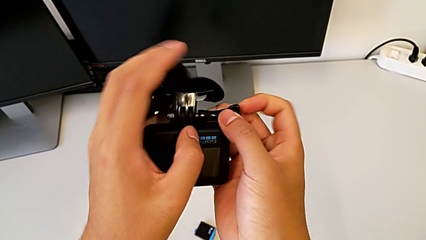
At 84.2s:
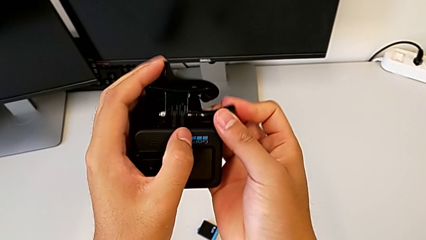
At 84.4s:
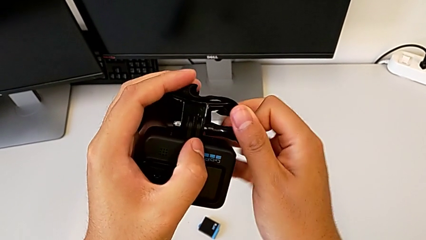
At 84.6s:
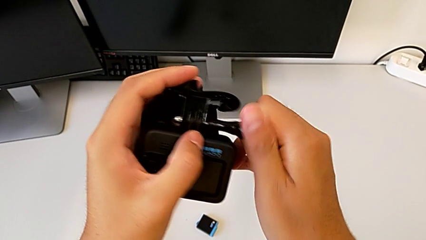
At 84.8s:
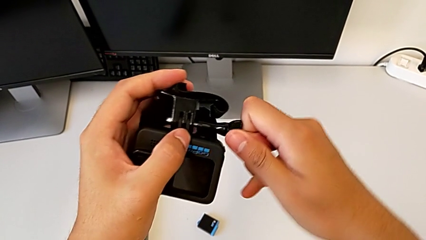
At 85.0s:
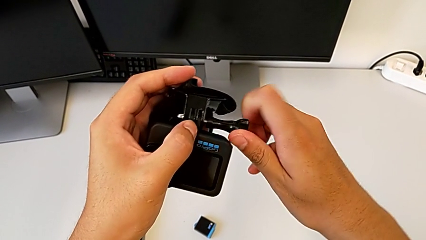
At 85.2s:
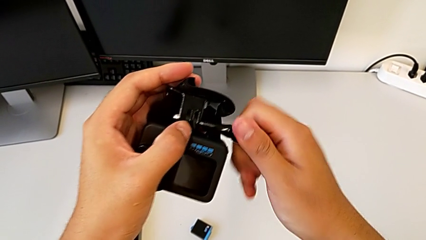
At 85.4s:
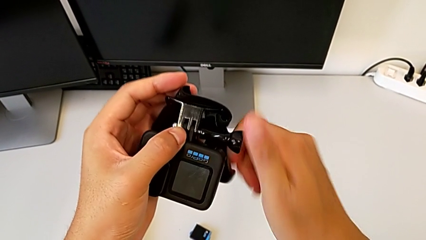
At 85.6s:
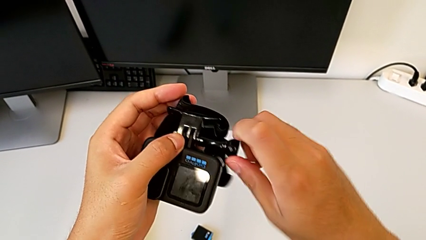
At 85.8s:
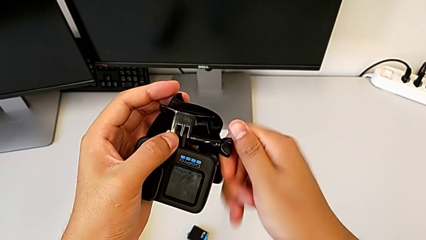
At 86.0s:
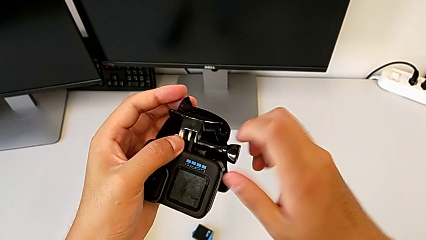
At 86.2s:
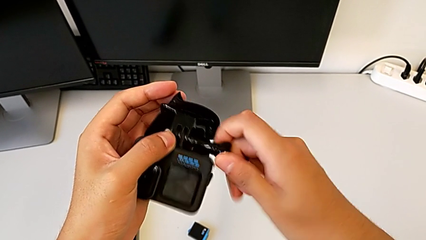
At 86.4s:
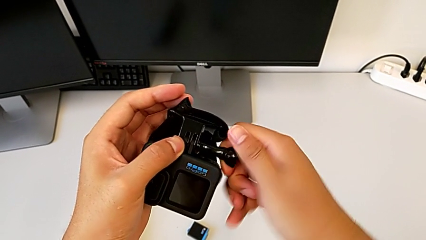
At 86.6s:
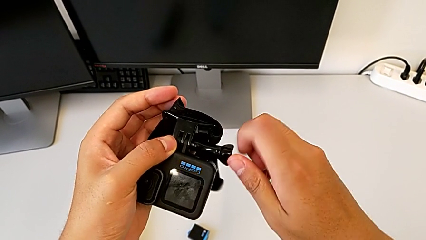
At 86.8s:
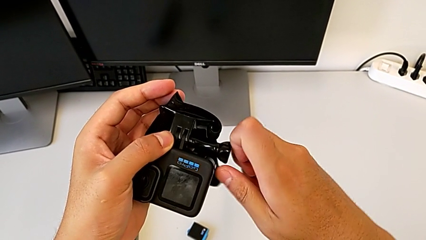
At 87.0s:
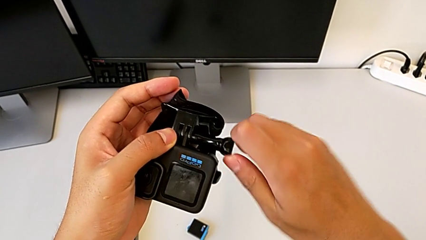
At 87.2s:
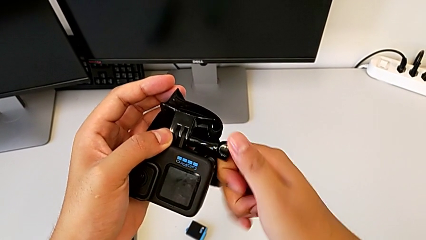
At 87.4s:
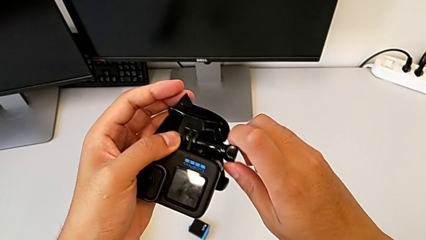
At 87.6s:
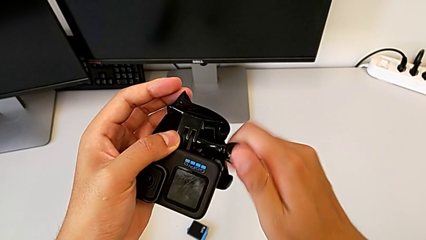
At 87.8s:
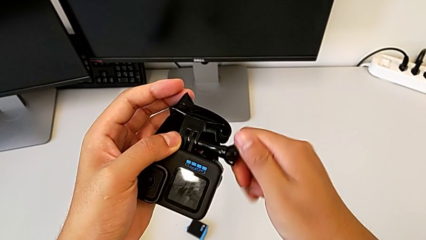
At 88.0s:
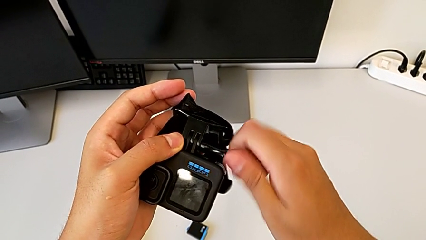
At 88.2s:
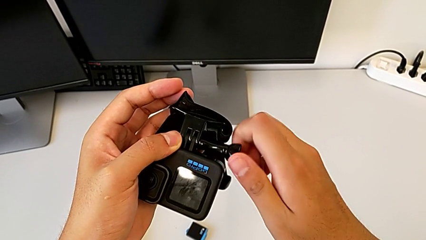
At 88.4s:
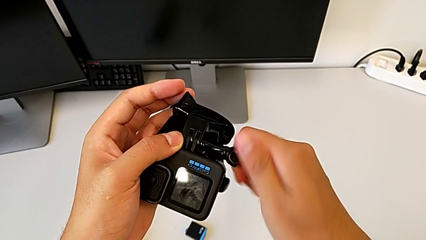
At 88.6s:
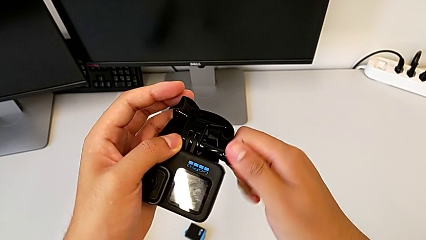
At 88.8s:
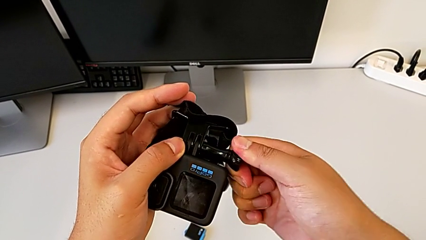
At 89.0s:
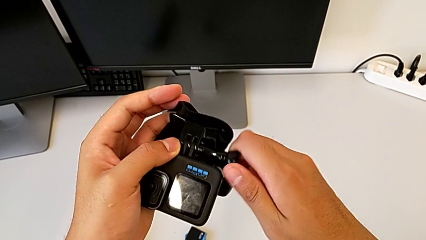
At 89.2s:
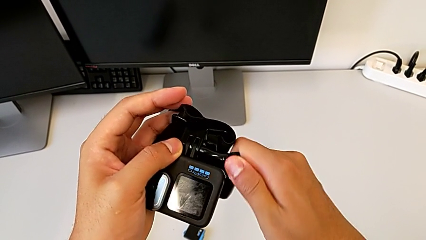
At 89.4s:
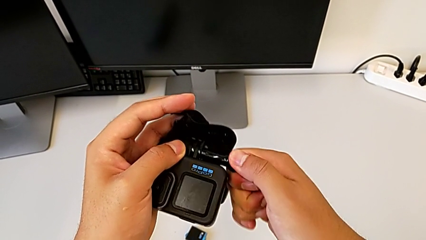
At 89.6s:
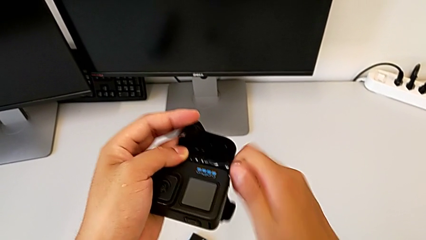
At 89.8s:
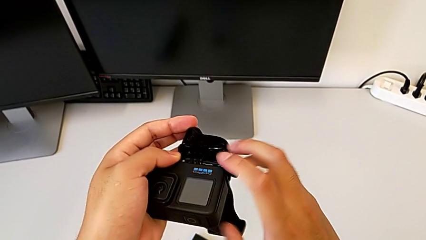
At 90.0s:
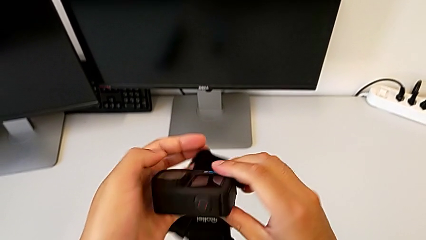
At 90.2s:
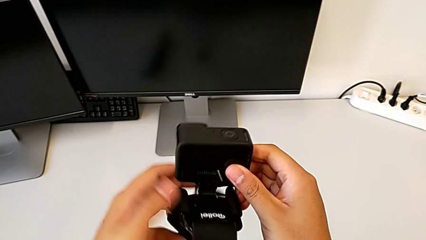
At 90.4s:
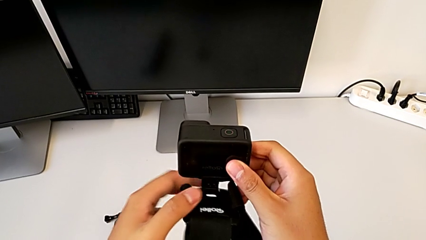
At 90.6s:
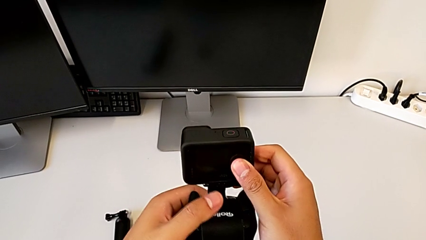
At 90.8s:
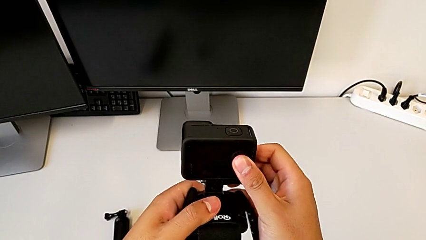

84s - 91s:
The camera wearer is mounting the strap on the GoPro. They screw the screw.

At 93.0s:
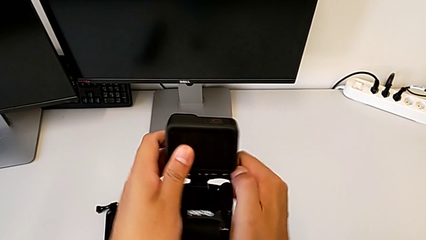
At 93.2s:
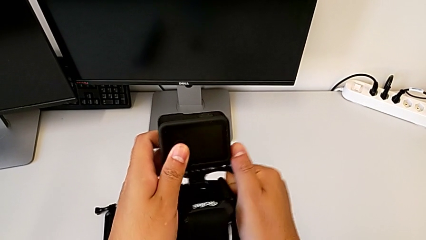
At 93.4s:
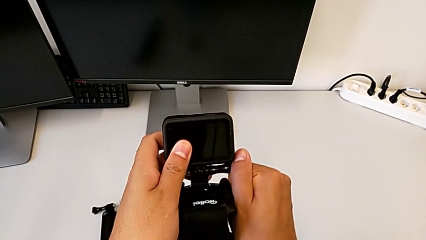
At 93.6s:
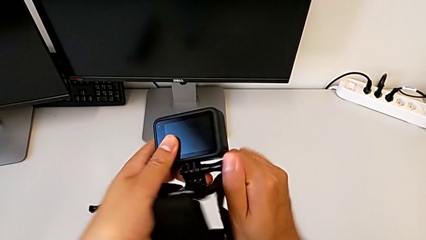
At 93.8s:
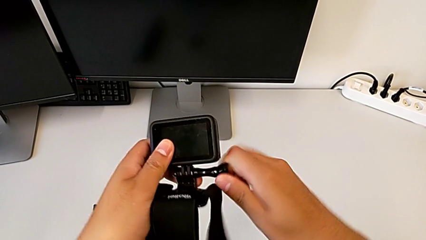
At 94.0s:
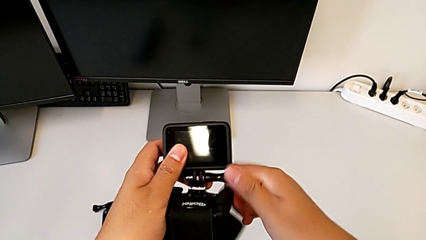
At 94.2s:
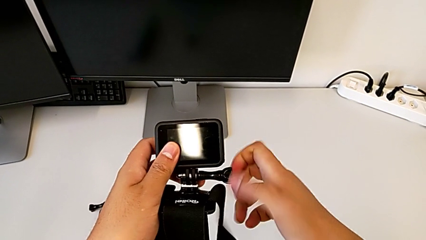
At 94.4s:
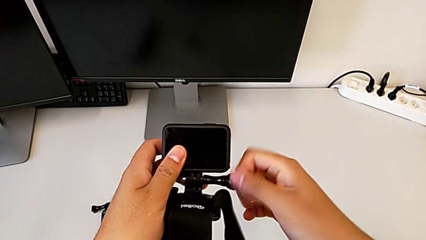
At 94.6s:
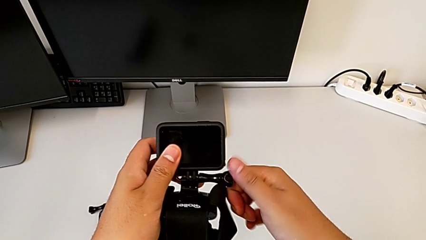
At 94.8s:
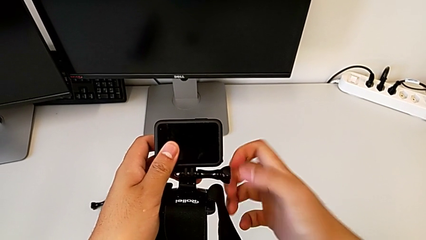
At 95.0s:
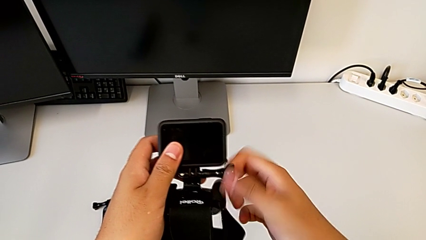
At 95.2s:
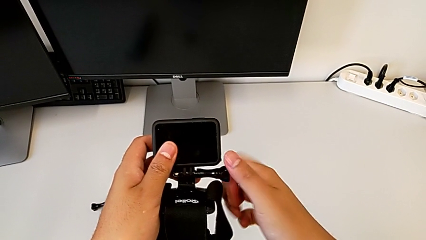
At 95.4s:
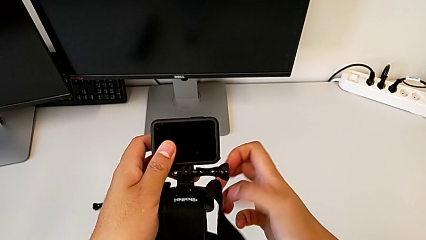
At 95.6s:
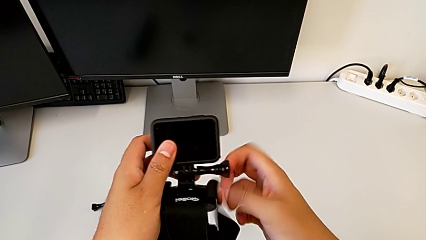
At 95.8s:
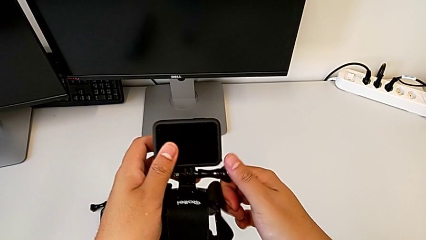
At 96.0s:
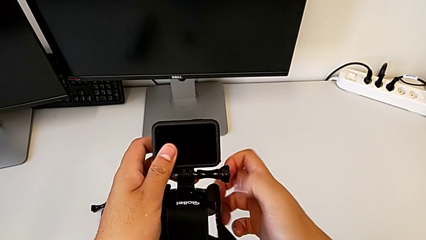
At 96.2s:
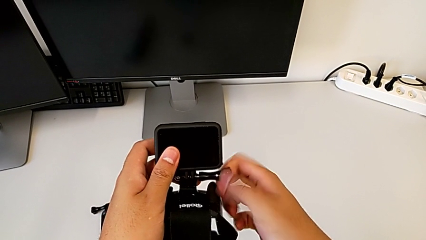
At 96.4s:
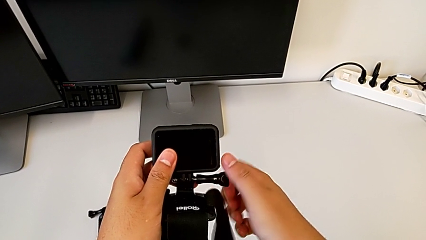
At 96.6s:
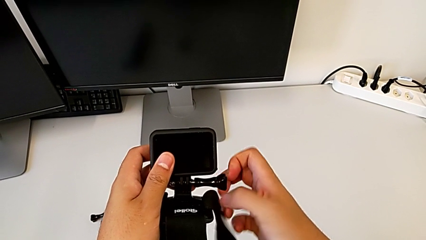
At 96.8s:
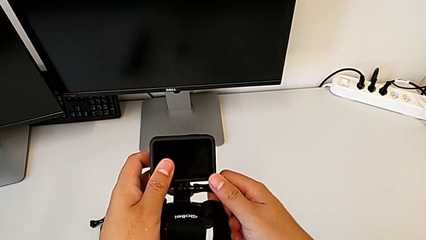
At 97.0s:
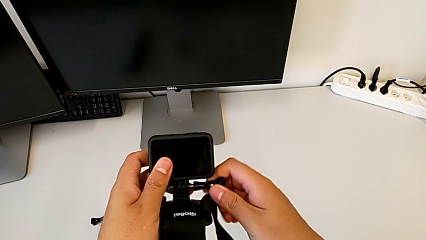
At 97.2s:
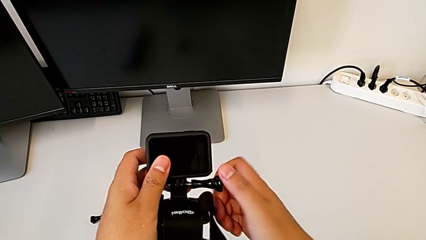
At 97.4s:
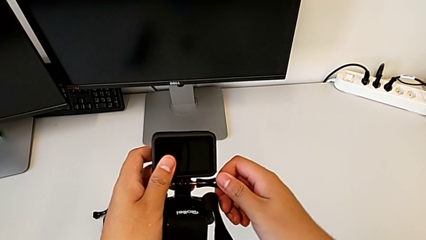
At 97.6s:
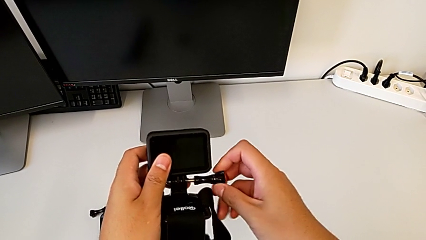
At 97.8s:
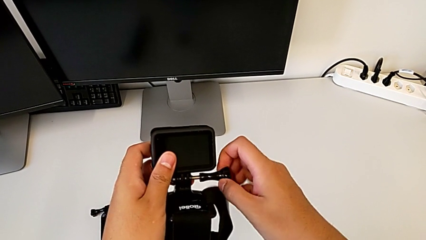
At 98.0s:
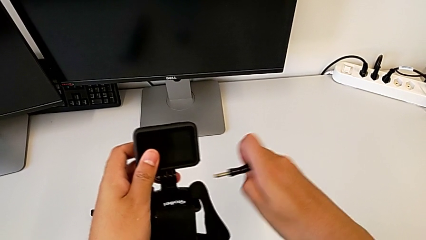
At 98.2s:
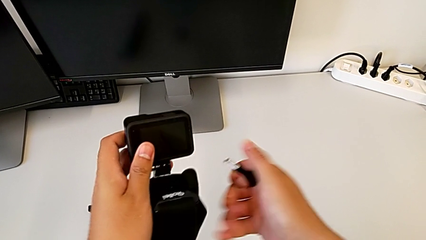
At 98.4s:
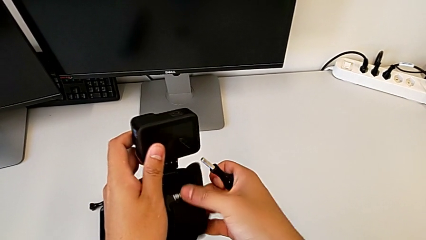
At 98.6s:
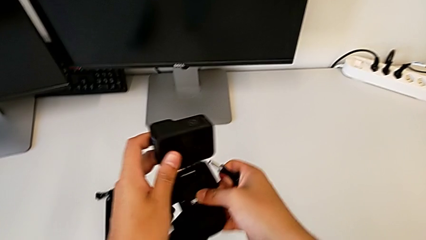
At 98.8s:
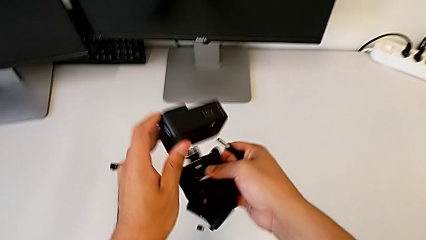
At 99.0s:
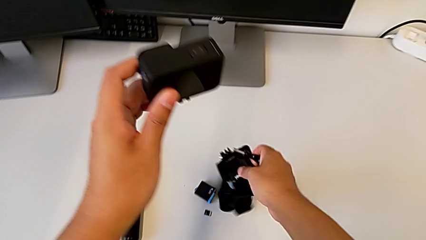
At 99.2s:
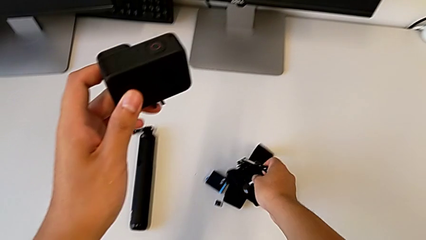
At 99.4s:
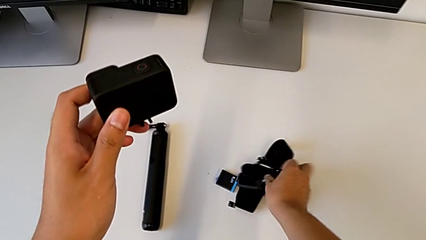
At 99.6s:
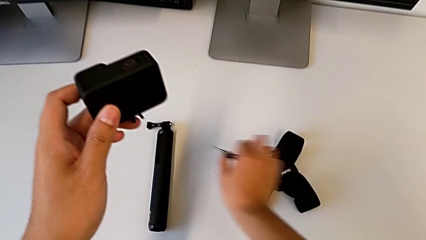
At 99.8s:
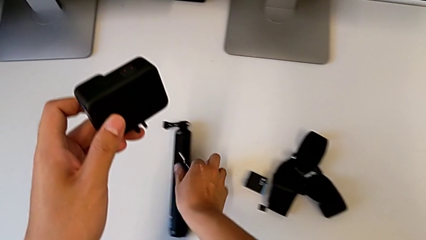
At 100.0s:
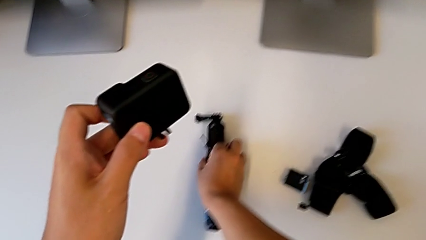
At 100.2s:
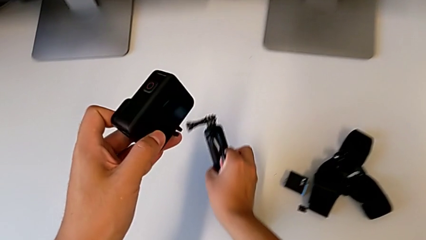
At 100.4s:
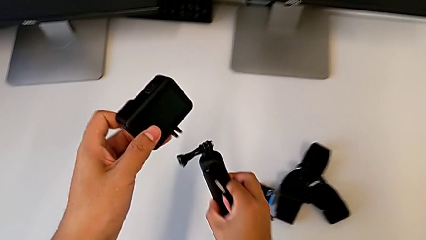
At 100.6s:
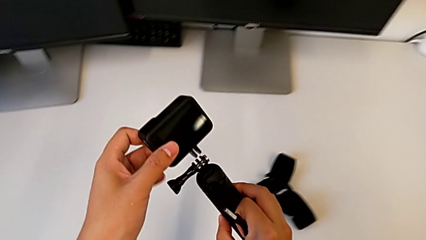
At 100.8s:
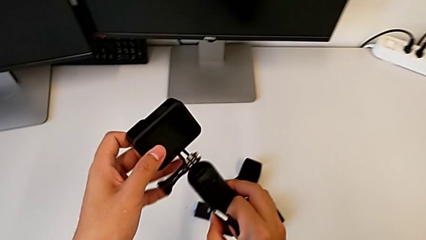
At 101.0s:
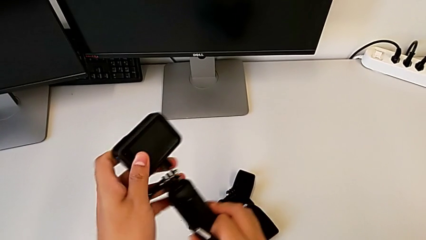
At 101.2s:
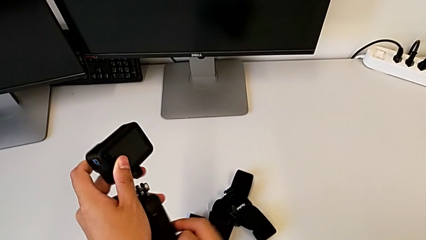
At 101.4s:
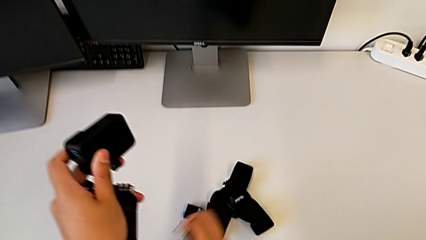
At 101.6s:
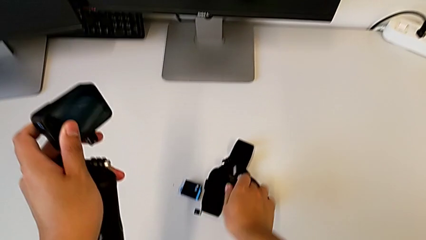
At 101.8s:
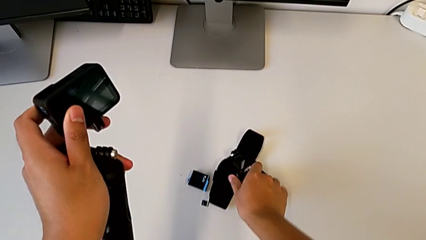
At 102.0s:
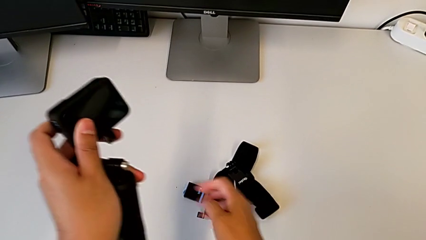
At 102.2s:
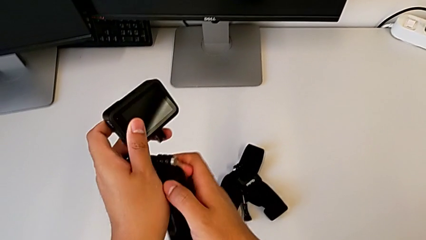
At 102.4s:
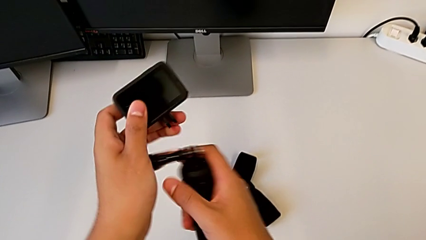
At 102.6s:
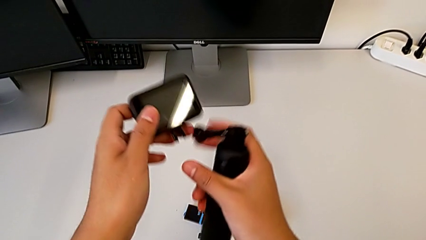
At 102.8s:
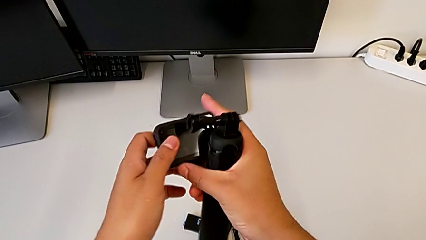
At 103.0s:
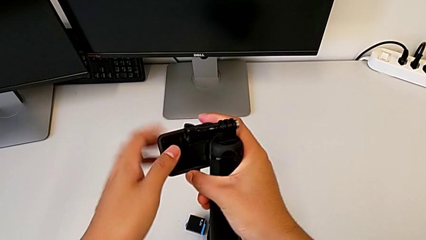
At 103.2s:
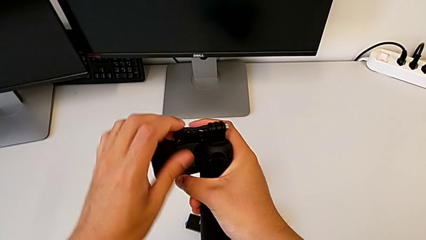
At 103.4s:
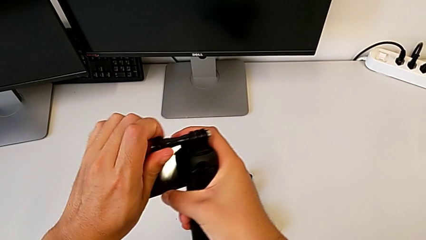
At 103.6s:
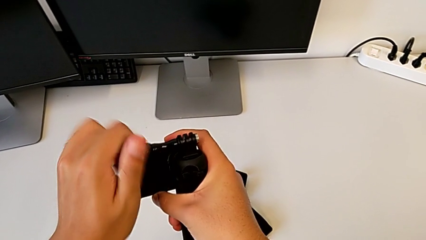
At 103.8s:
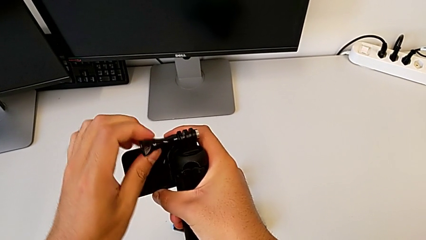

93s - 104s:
The camera wearer is changing the GoPro from the strap to the tripod. They keep unscrewing the screw, withdraw it, grab the strap, place it, grab the tripod, drop the screw and hold the GoPro.
